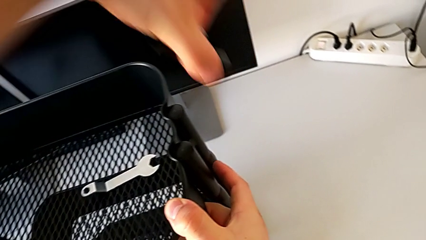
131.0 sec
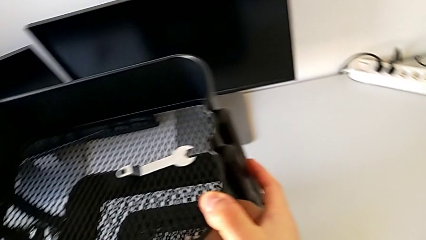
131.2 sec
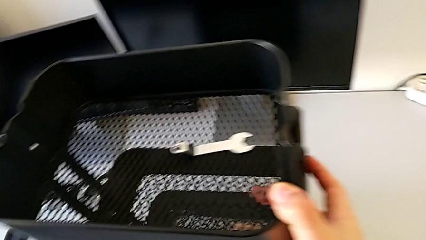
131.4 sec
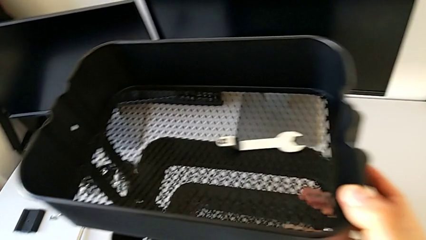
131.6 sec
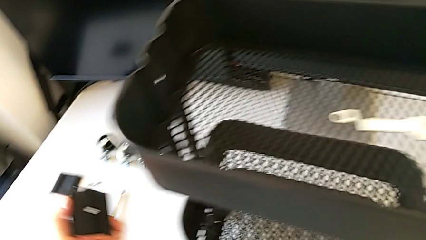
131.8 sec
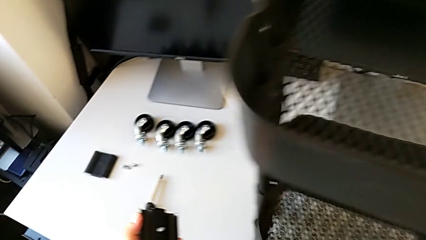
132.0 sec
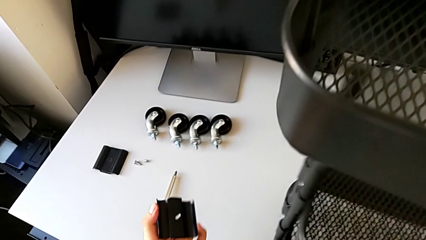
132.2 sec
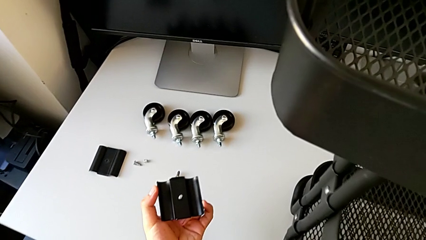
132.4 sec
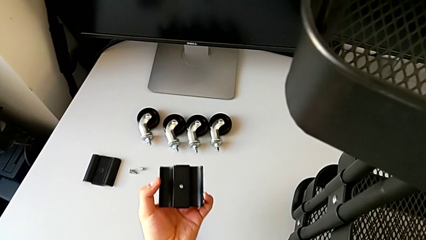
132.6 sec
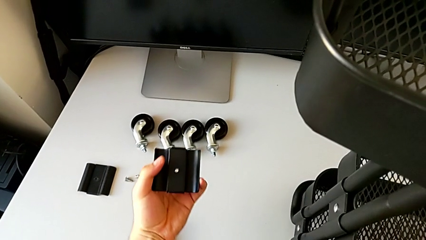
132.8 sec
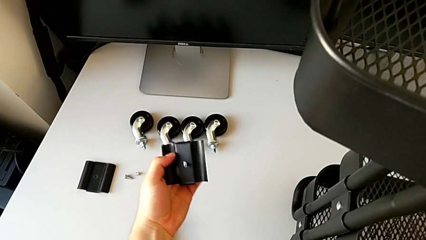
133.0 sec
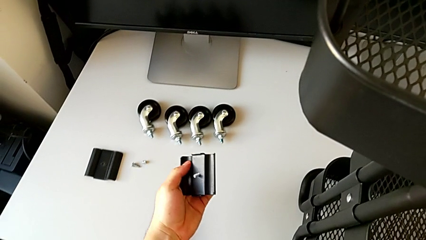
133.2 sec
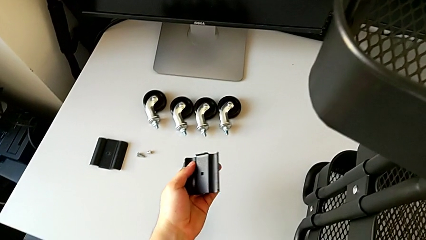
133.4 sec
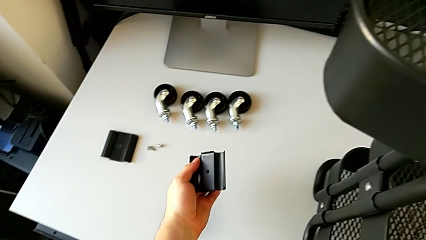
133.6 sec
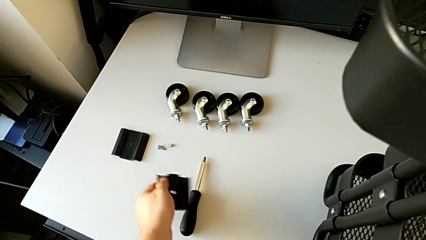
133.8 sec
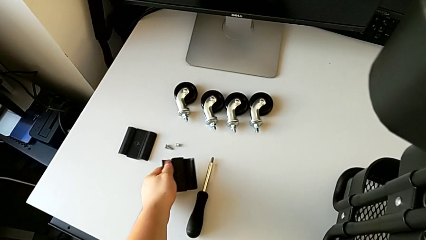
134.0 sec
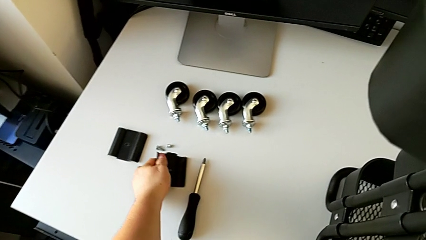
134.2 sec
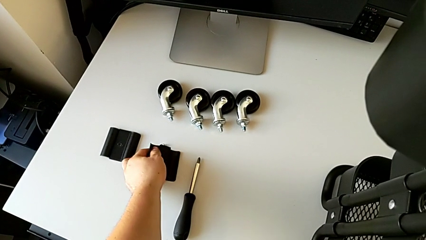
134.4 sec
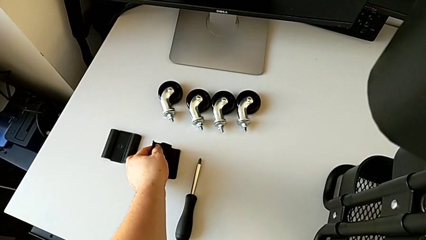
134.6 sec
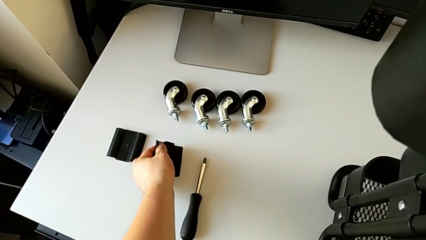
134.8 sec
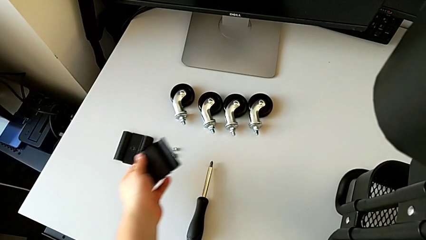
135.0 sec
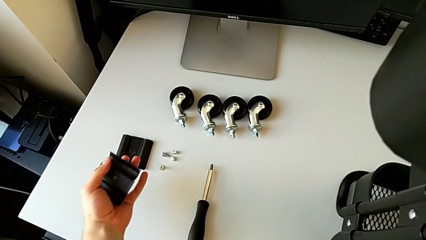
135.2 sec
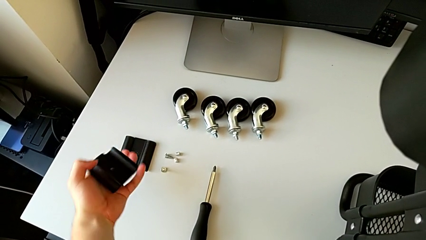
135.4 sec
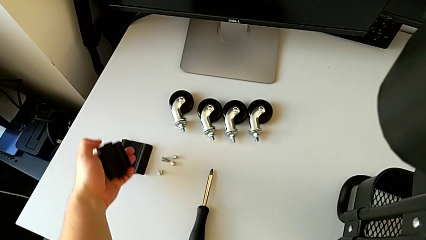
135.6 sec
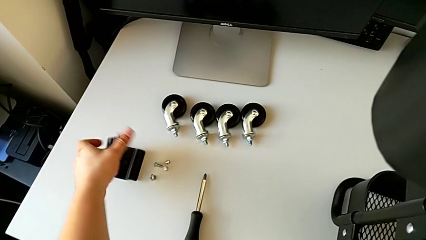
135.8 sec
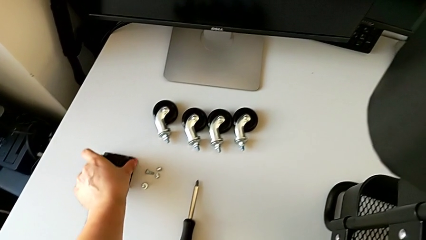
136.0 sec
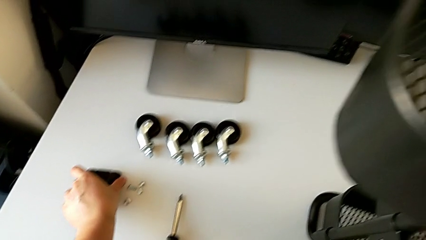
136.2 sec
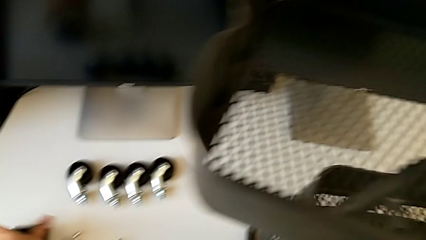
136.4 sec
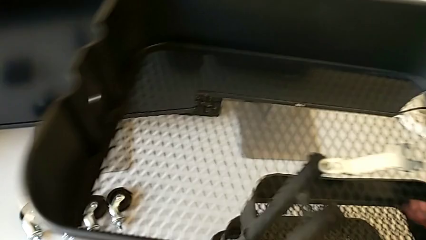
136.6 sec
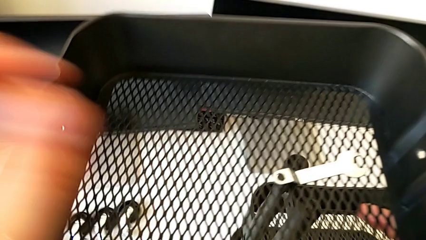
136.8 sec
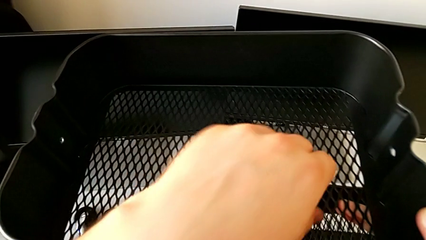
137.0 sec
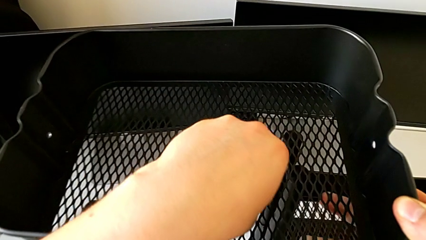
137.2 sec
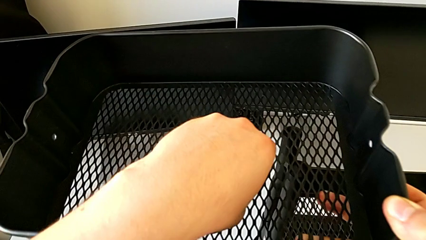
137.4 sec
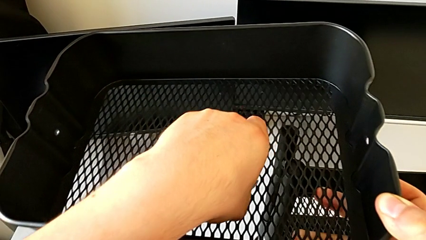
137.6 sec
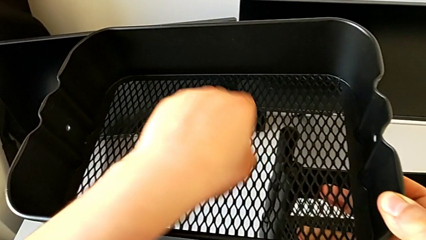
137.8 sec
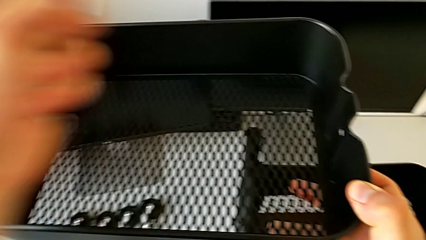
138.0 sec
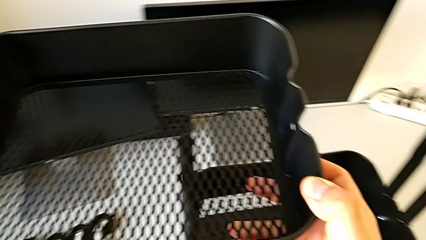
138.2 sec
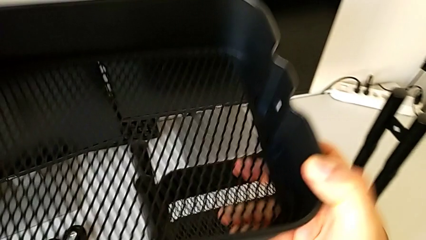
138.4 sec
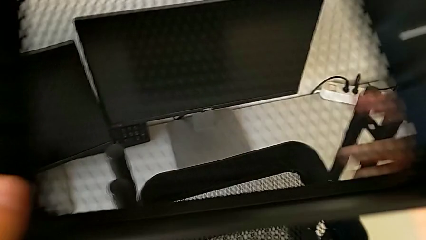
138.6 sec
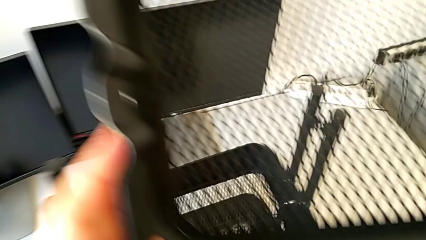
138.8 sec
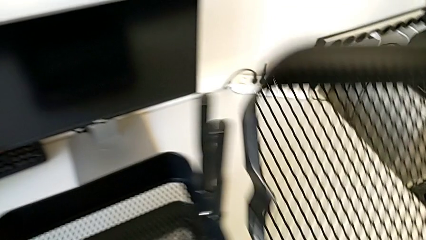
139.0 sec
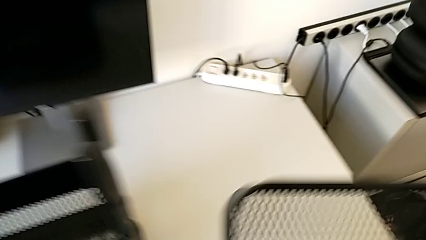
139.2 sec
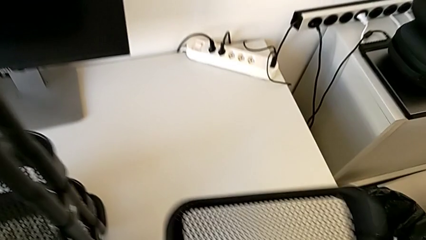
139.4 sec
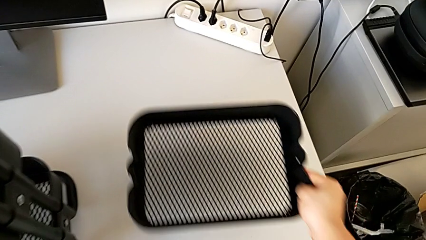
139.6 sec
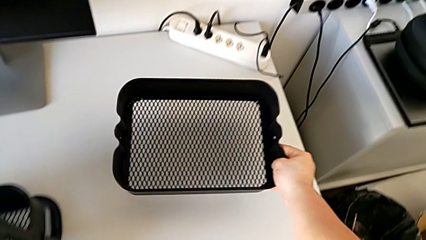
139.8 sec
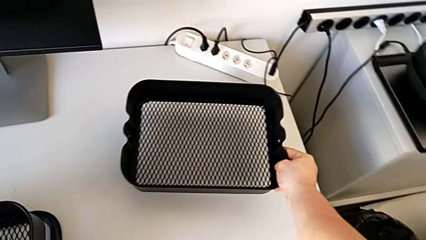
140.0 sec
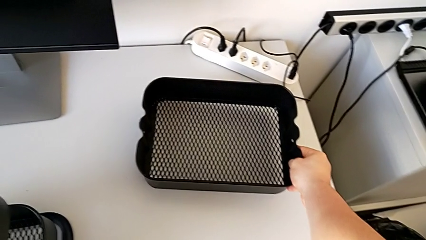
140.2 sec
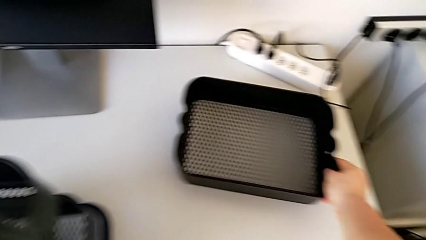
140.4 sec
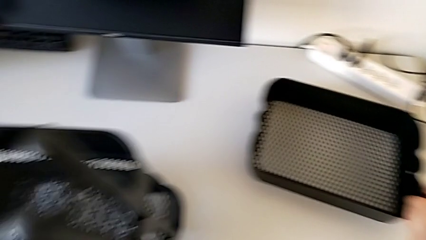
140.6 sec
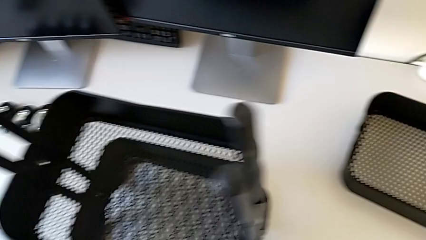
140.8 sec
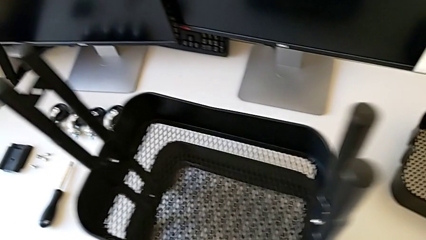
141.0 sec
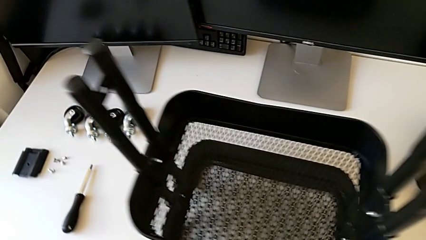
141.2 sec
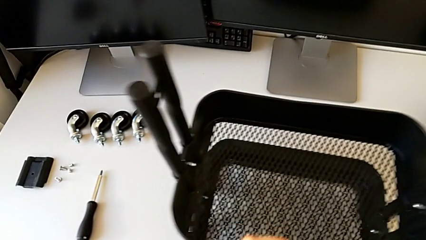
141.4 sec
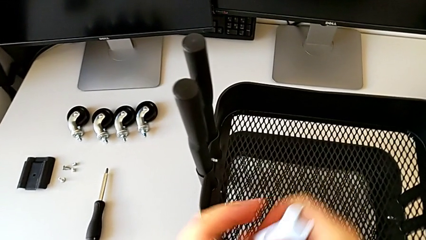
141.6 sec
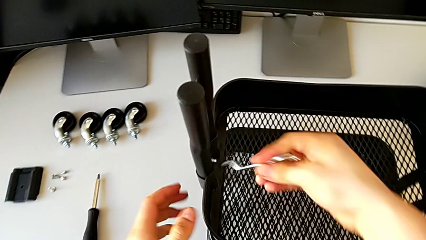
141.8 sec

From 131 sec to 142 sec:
The camera wearer is disassembling the top tray. They place the bolt with the left hand, disassemble the grid tray with the right hand, place the bracket, grab the hexagonal wrench and place the grid tray.

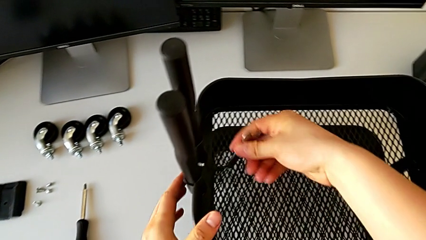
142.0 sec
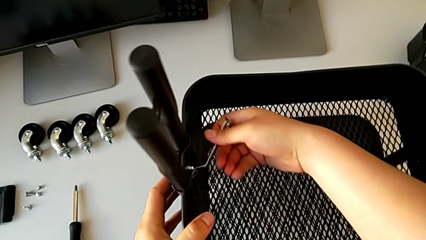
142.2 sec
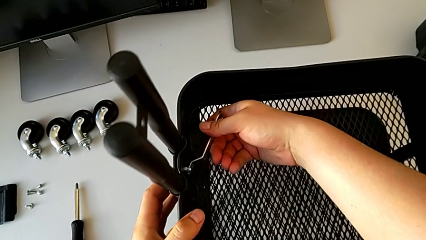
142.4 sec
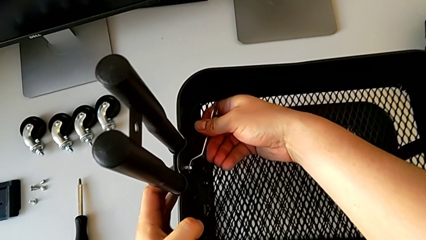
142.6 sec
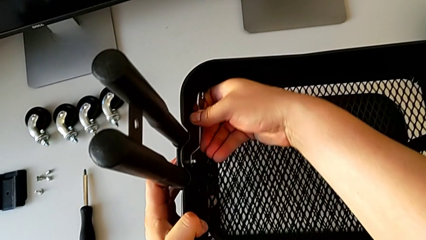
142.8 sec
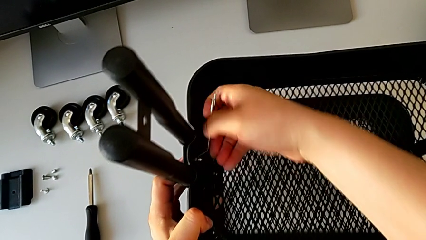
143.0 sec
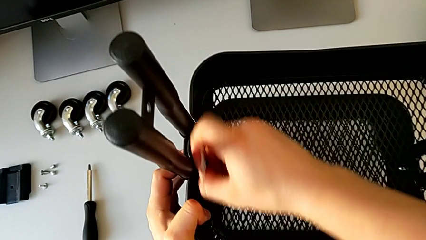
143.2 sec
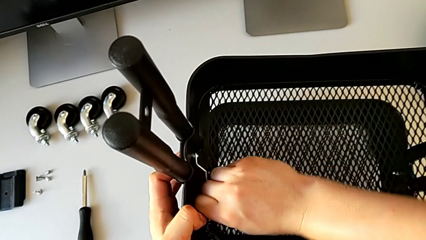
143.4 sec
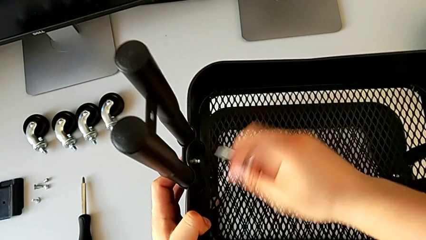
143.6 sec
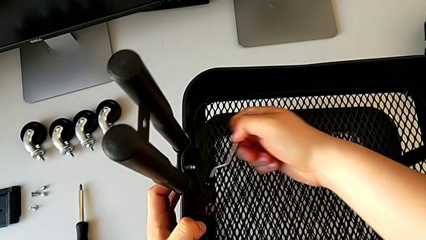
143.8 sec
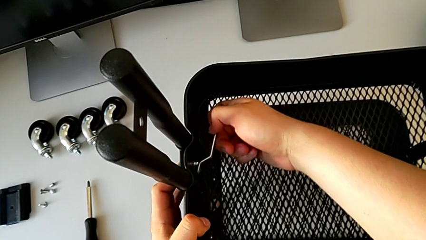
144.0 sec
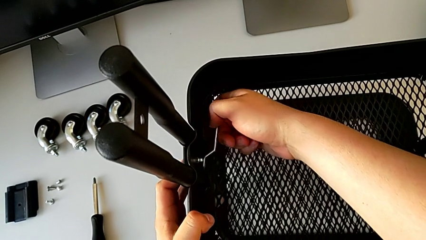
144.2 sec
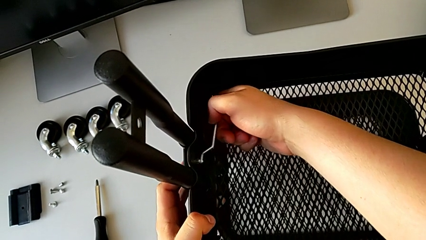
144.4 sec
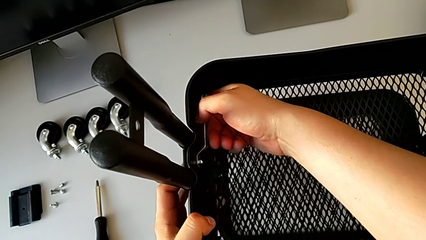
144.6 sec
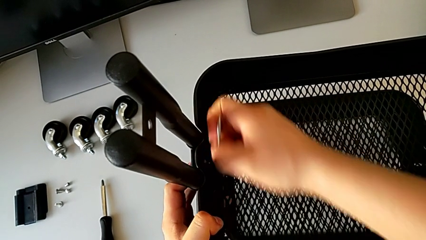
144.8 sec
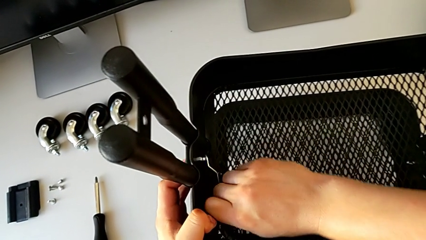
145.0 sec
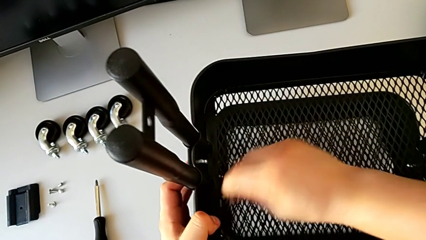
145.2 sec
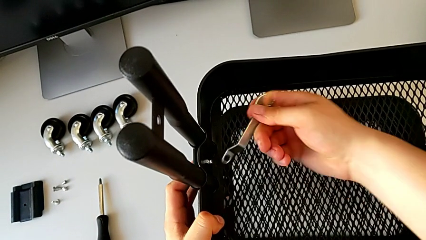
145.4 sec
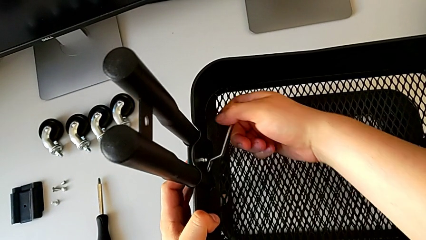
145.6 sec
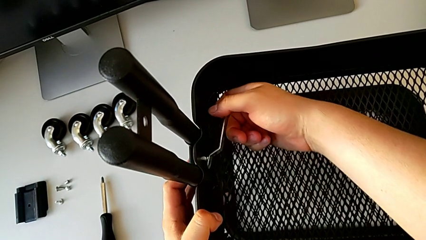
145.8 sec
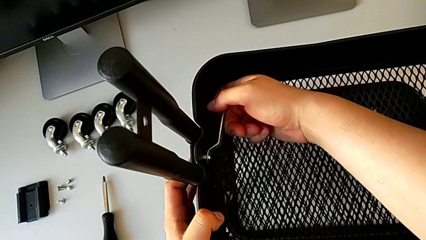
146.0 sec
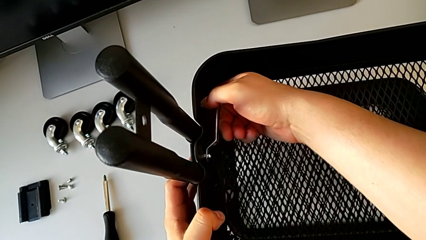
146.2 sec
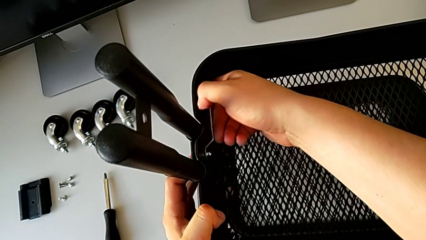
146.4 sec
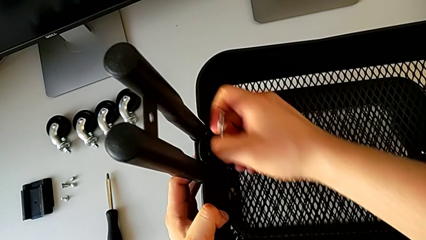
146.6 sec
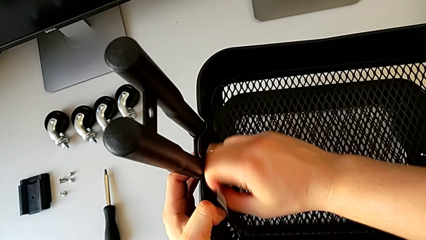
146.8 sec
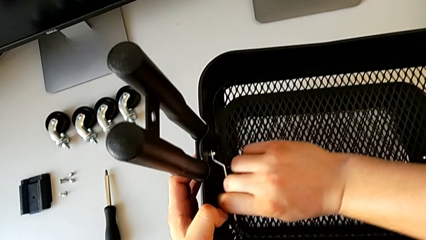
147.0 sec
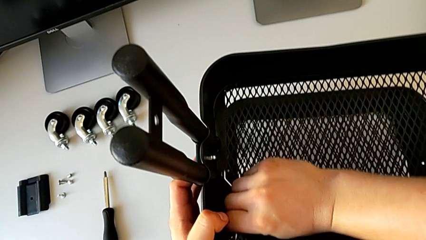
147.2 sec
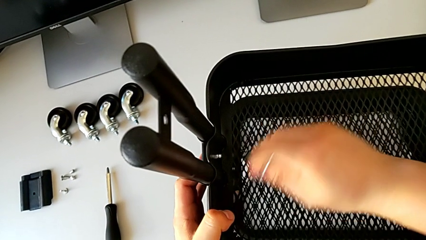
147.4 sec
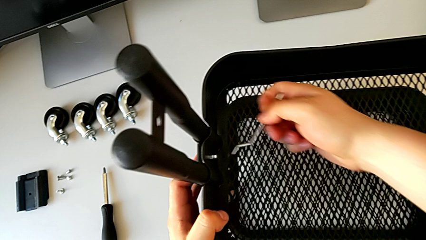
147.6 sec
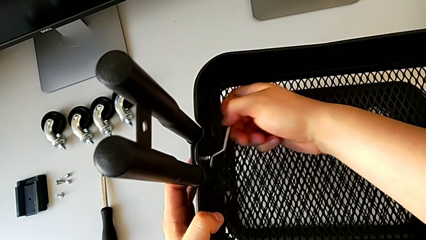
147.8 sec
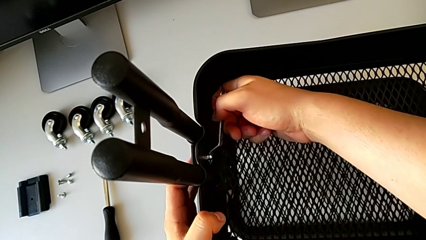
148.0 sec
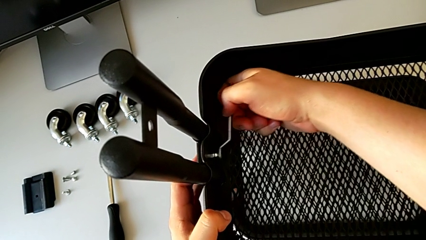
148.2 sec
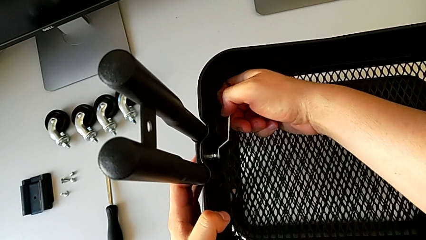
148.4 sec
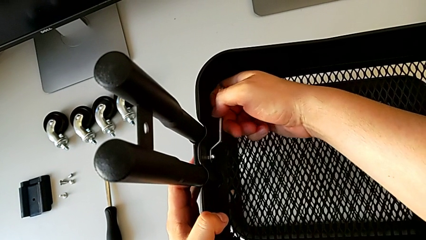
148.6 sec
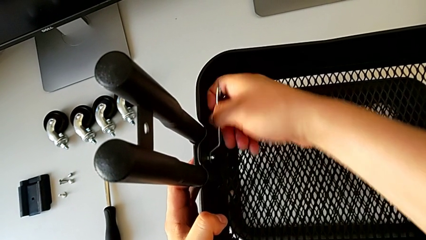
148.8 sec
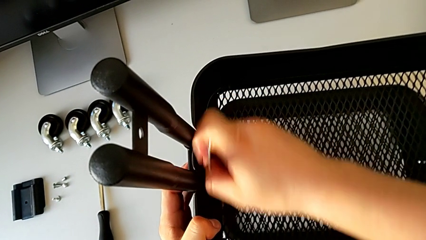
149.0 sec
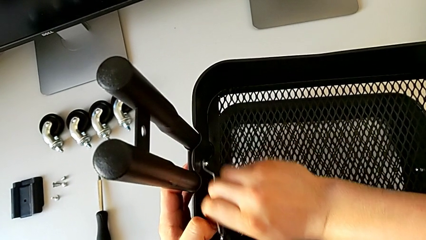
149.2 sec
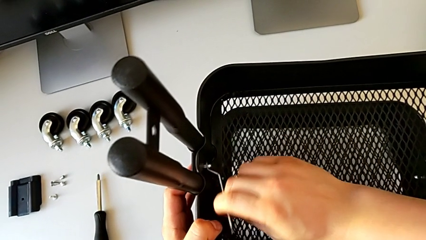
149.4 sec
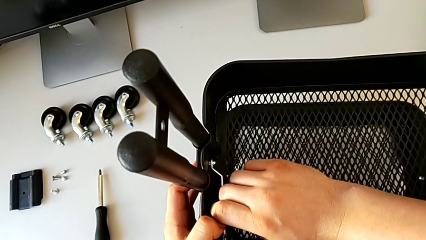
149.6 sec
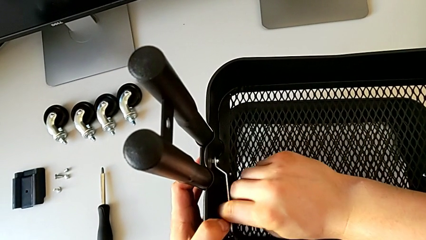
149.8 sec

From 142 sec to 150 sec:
The camera wearer is disassembling the tray in the middle. They insert the hexagonal wrench and begin to unscrew the hexagon cap nut.
